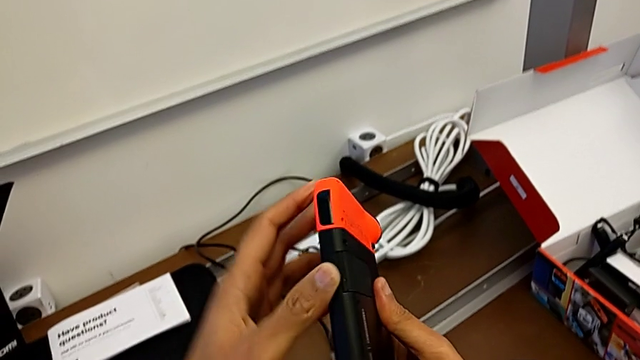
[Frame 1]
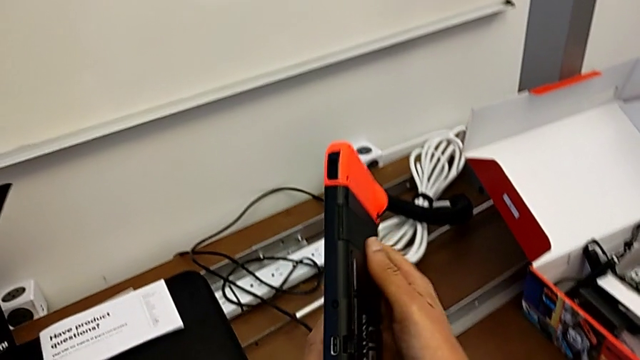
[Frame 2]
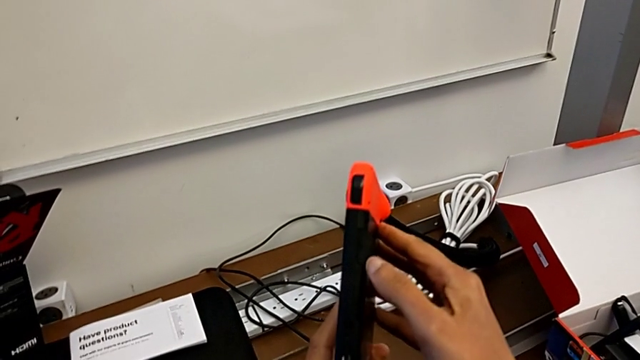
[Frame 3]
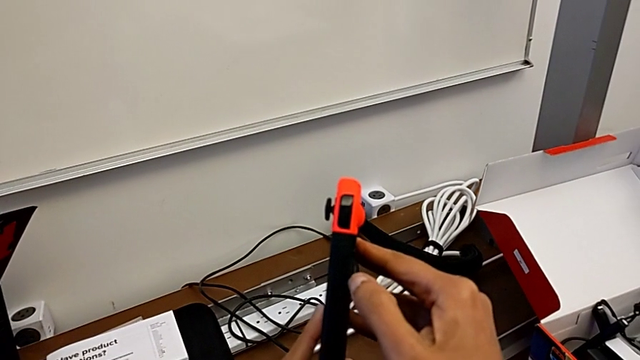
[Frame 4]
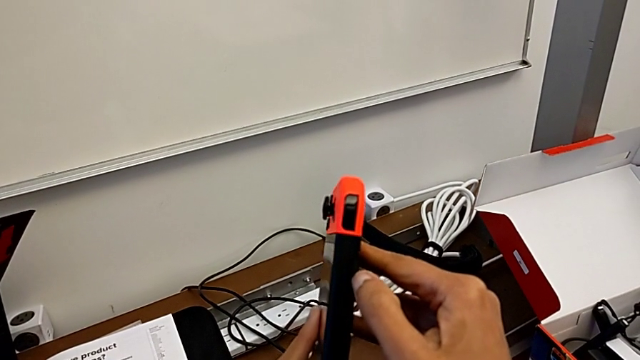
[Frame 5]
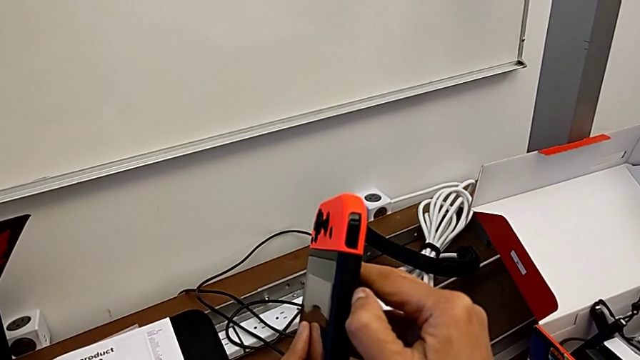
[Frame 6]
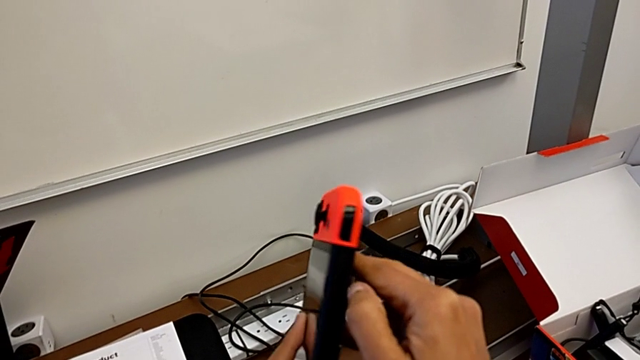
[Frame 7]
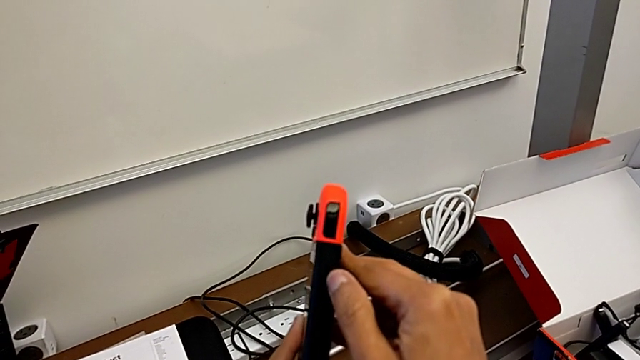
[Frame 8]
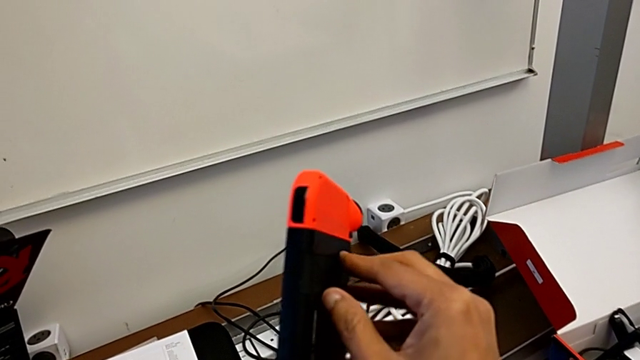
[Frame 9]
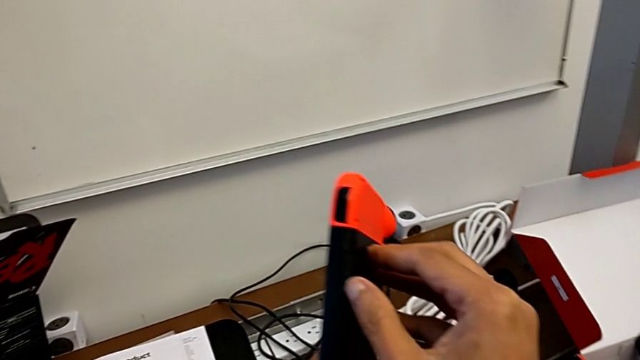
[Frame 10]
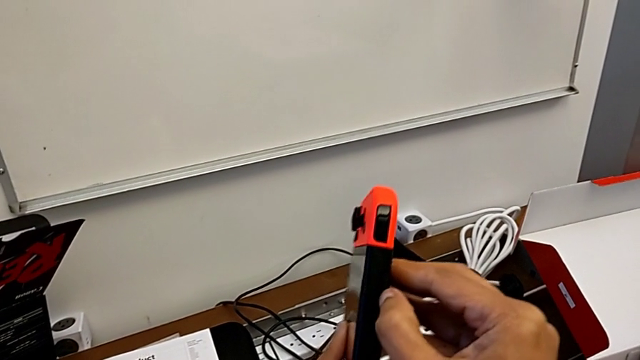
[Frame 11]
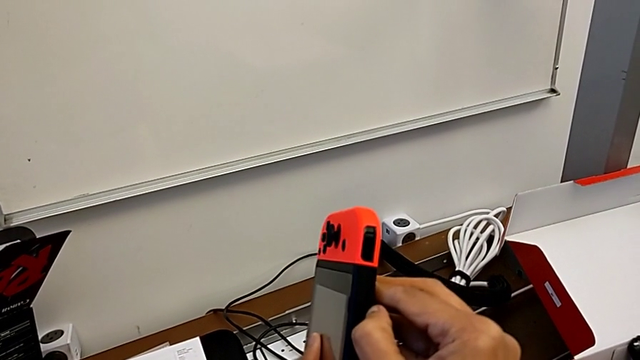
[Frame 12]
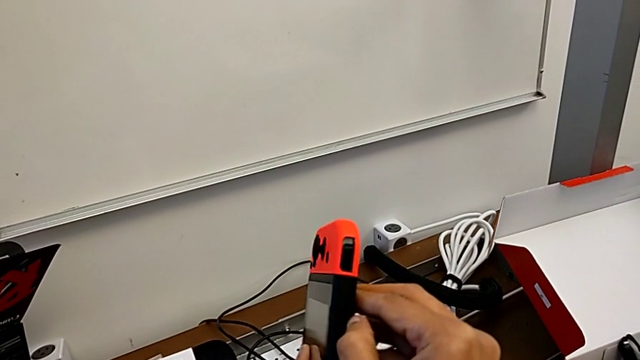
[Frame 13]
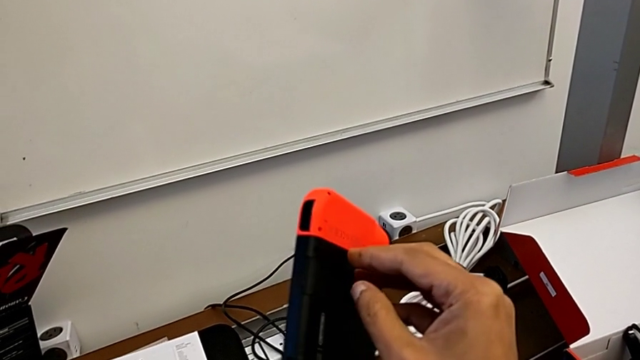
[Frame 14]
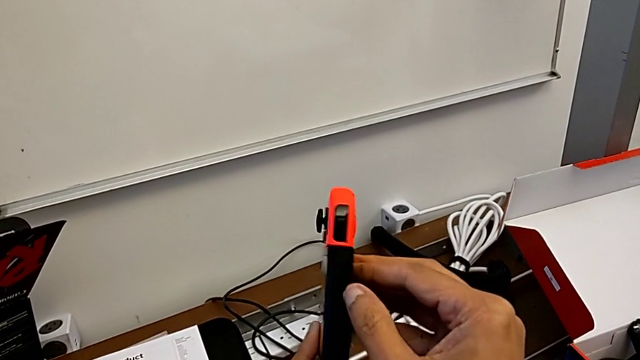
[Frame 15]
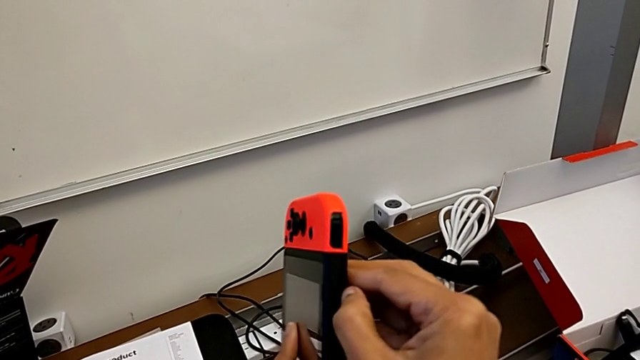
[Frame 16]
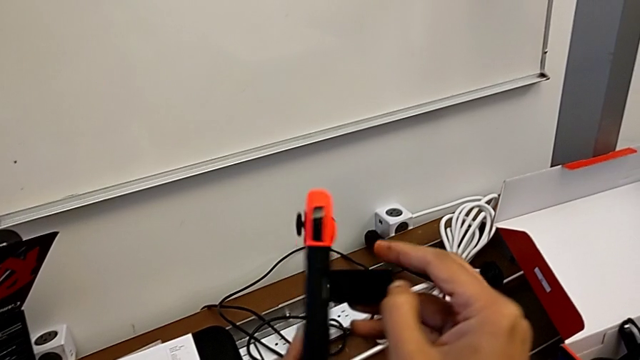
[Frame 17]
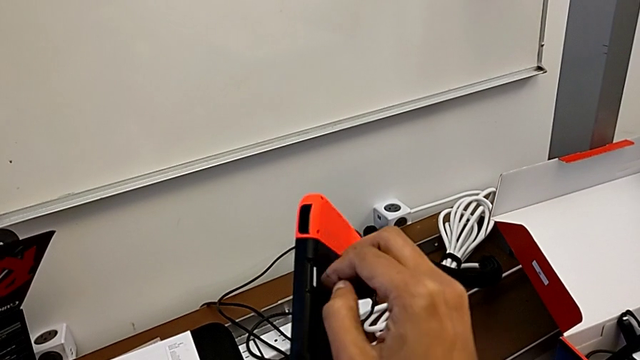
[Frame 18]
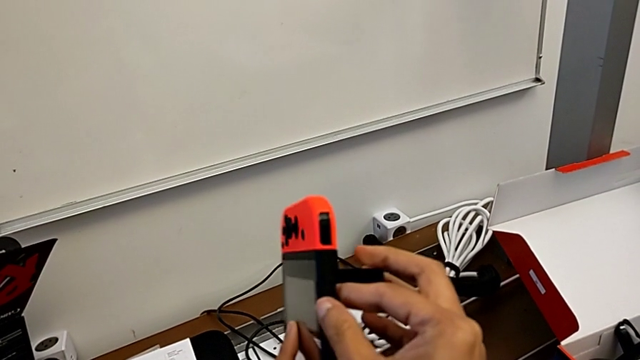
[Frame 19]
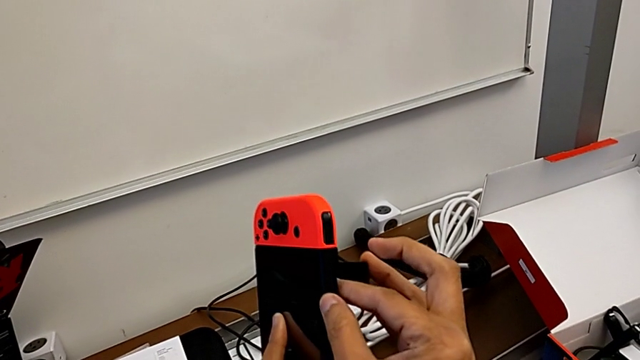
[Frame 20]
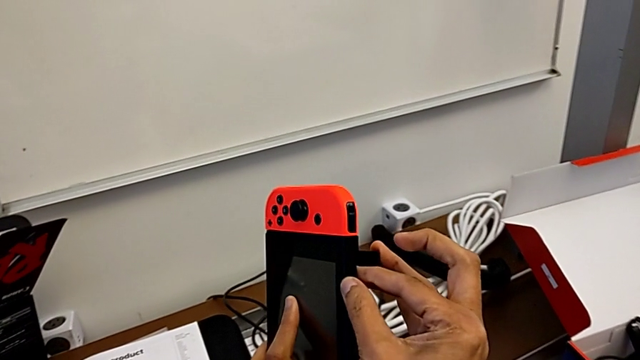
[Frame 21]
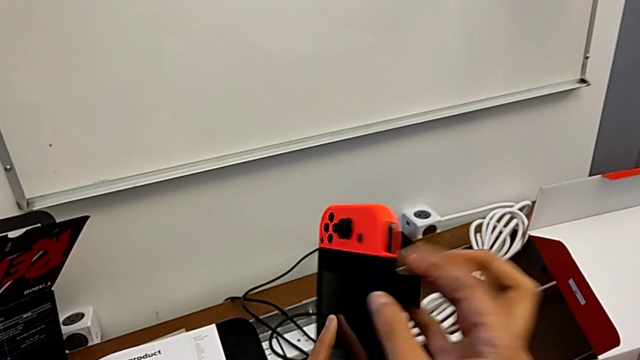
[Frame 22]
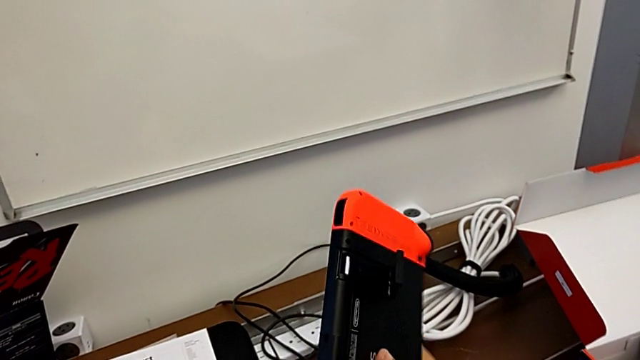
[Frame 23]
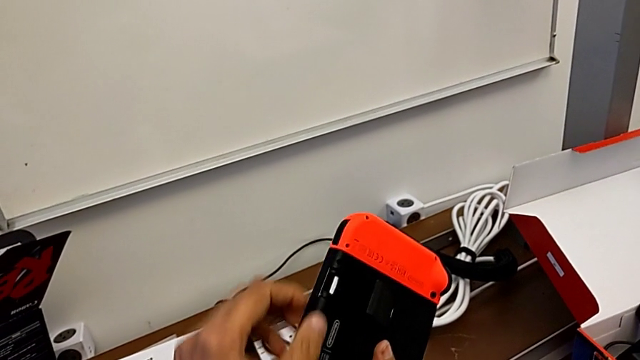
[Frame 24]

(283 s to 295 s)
The camera wearer is changing the micro SD card of the Nintendo Switch. They keep pushing the kickstand, open it and rotate the Nintendo Switch.

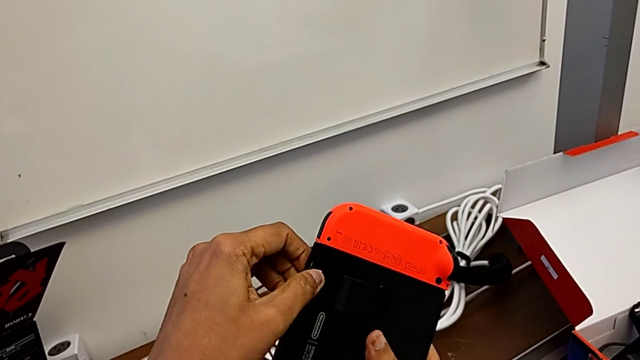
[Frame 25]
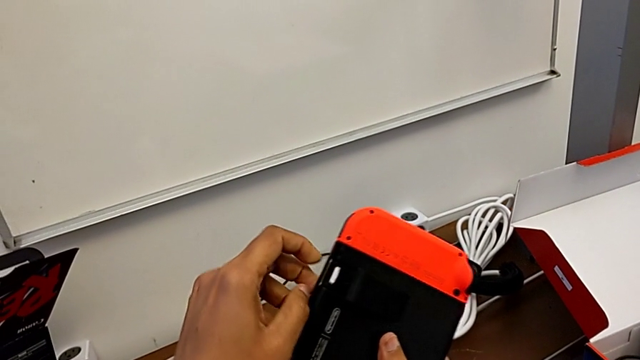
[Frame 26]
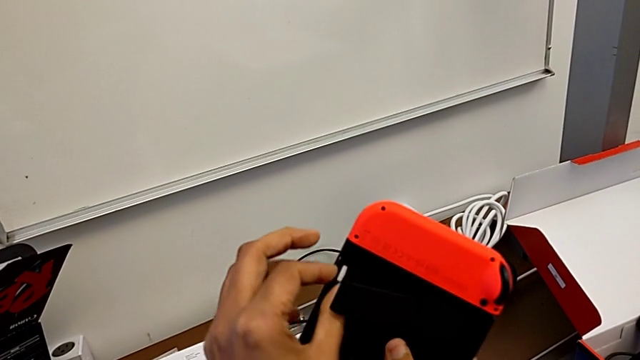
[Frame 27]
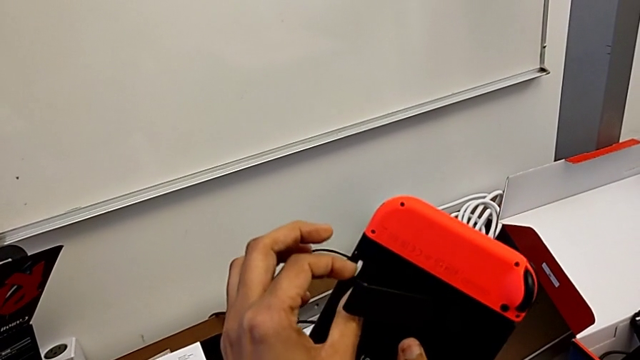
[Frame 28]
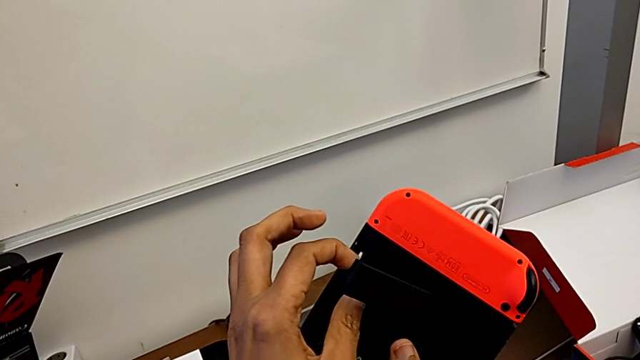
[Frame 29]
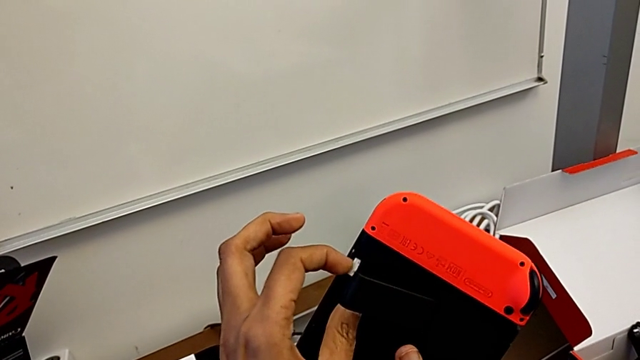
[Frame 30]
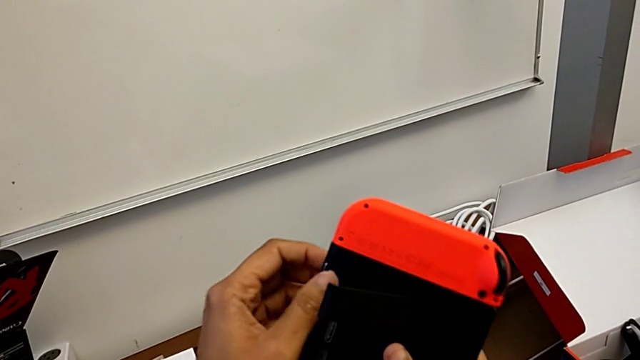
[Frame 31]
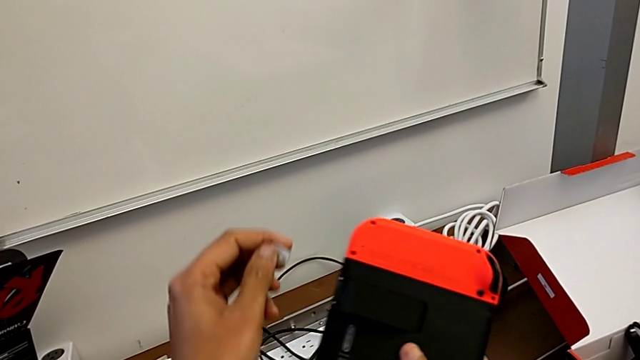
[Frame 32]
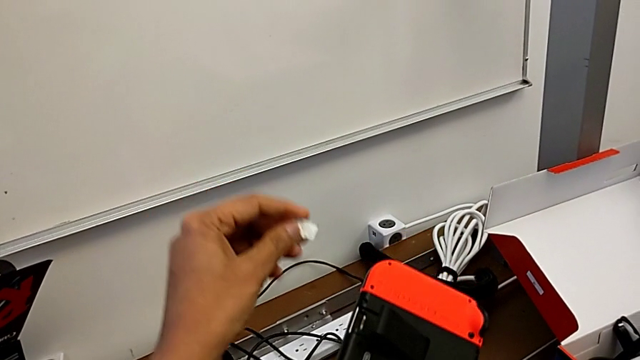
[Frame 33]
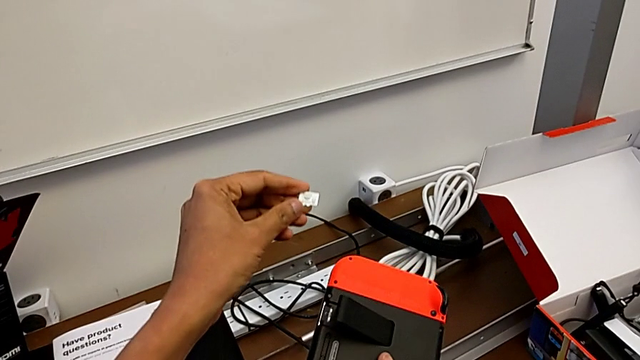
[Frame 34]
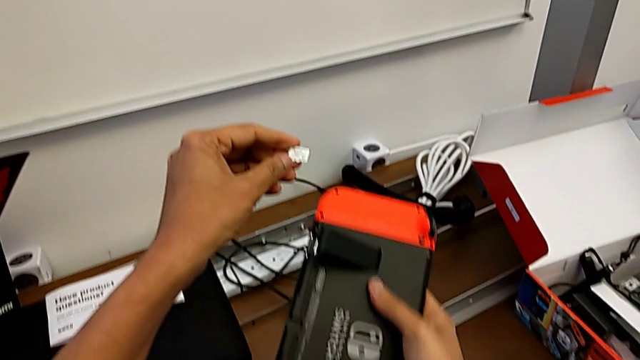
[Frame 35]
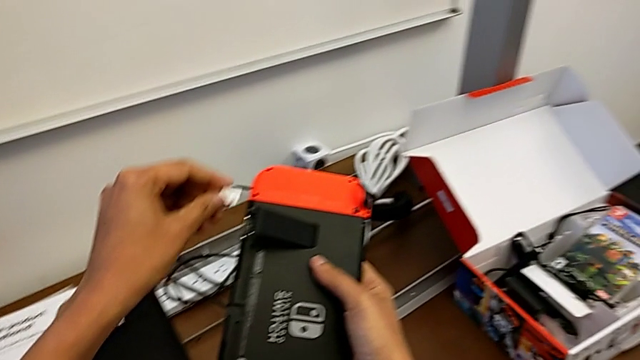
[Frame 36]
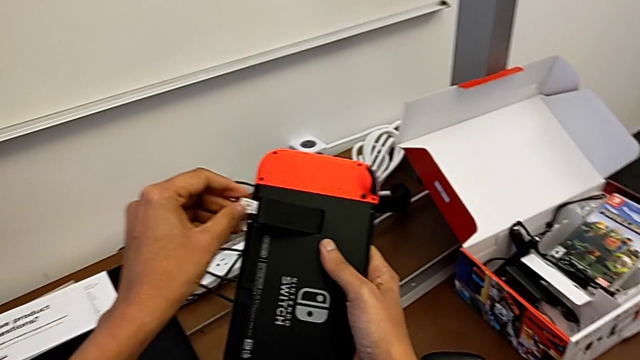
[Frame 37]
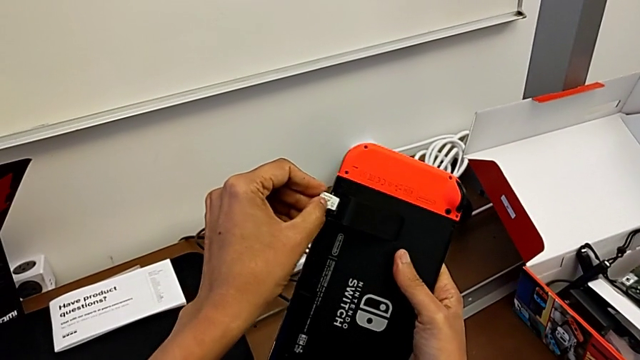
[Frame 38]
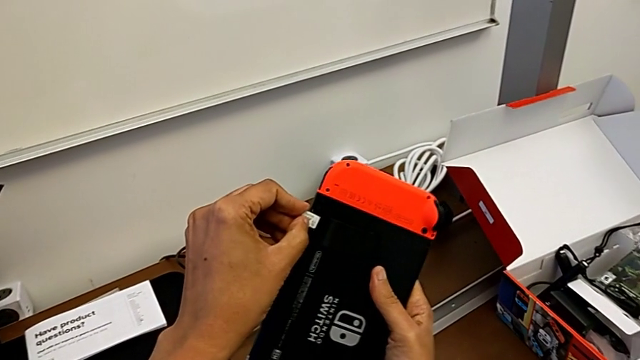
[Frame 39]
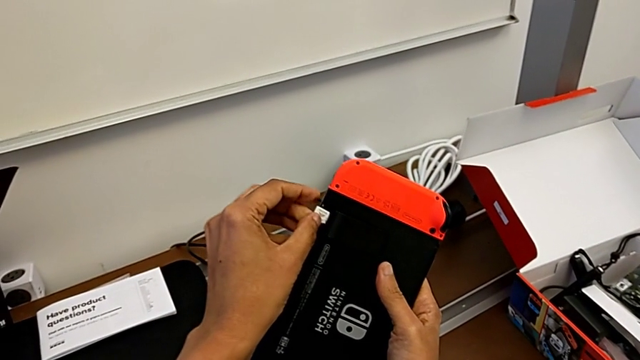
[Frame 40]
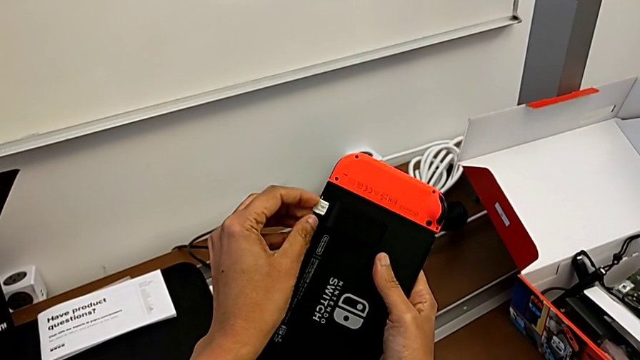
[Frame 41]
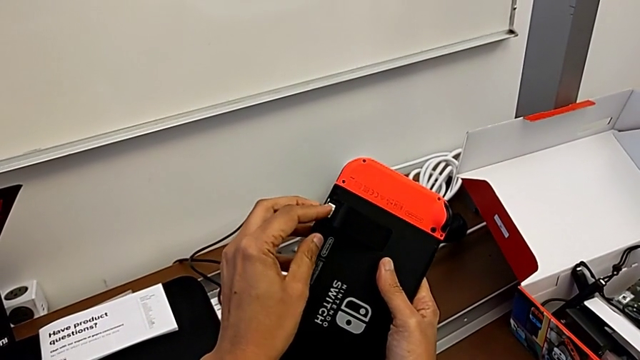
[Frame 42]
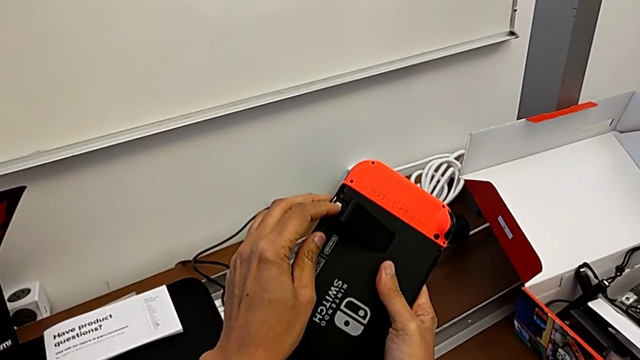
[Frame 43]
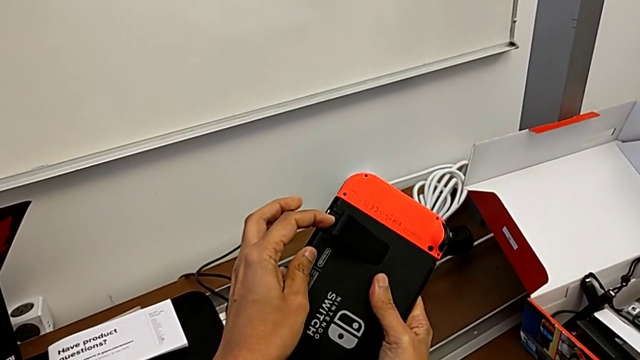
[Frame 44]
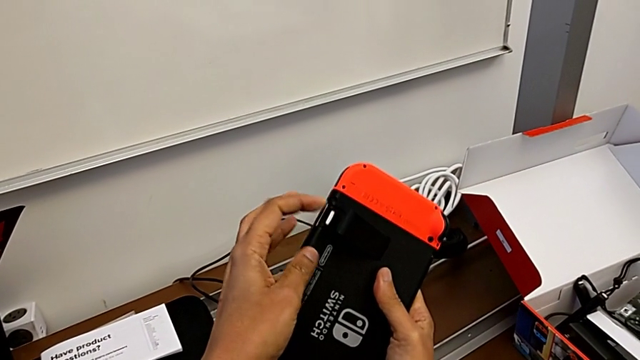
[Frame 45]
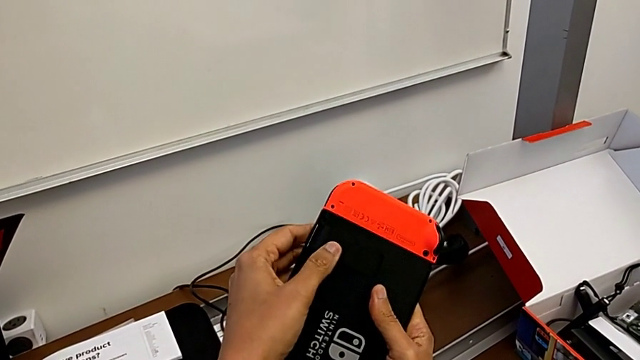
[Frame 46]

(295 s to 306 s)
The camera wearer is changing the micro SD card of the Nintendo Switch. They pull the SD card, withdraw it, insert it, assemble it and begin to close the kickstand.
